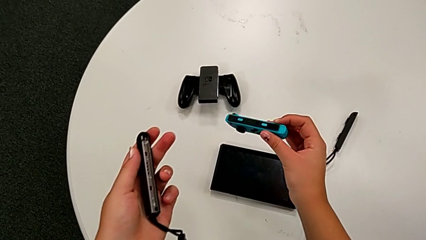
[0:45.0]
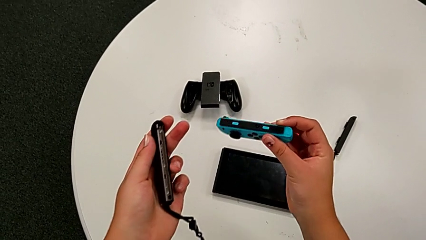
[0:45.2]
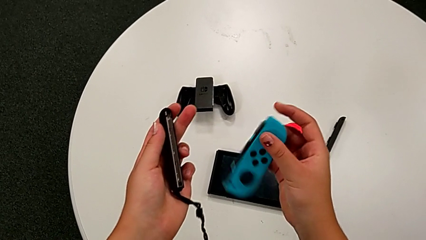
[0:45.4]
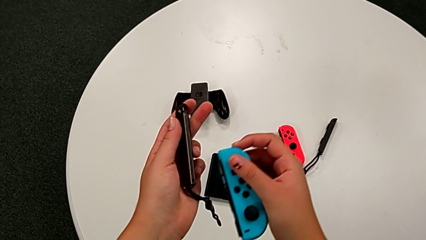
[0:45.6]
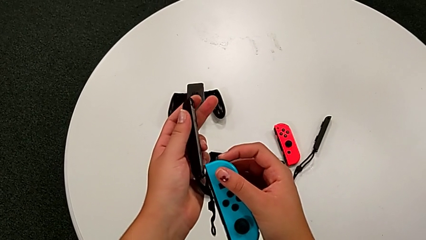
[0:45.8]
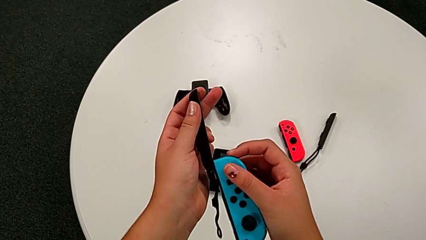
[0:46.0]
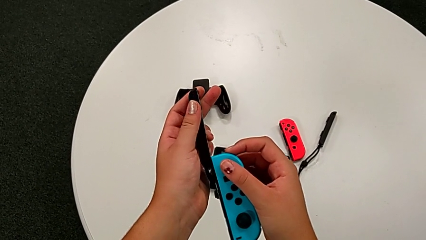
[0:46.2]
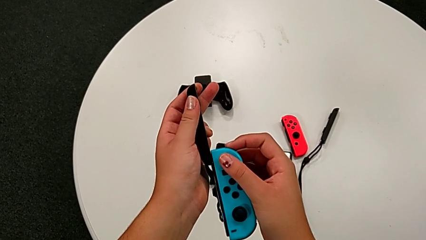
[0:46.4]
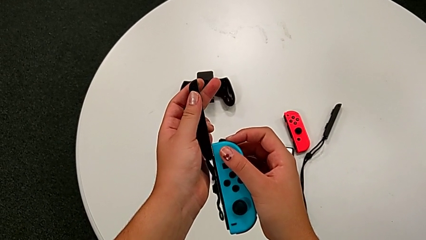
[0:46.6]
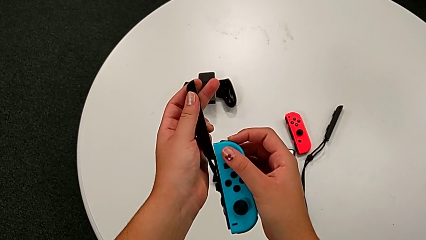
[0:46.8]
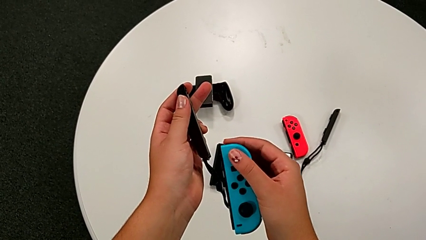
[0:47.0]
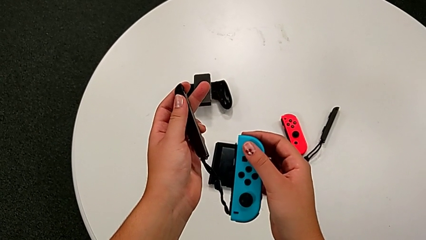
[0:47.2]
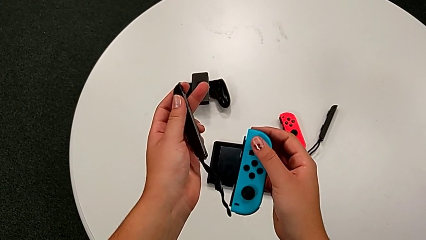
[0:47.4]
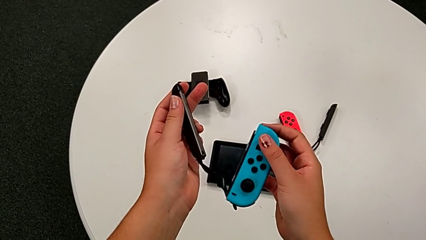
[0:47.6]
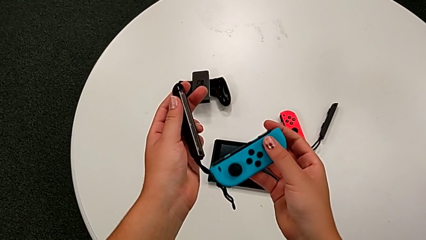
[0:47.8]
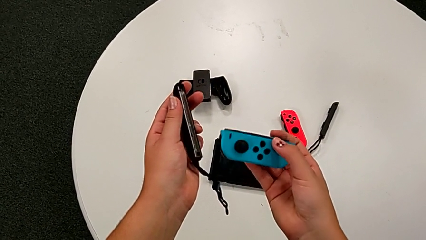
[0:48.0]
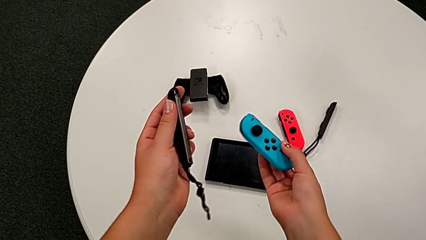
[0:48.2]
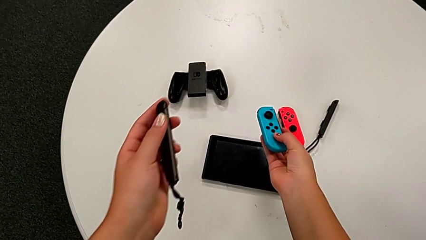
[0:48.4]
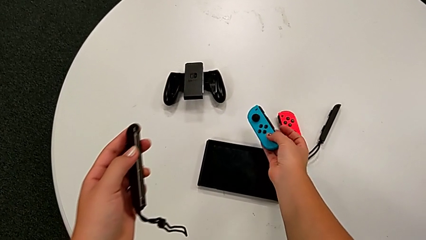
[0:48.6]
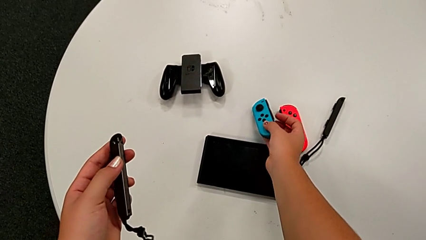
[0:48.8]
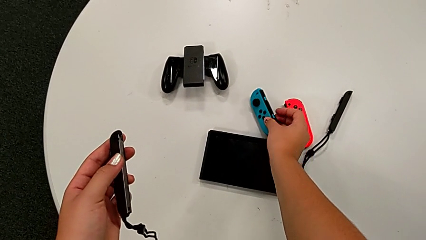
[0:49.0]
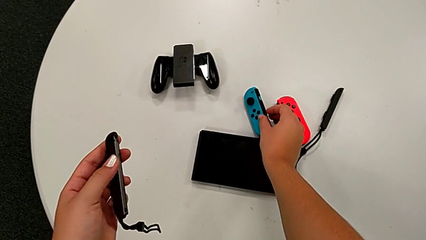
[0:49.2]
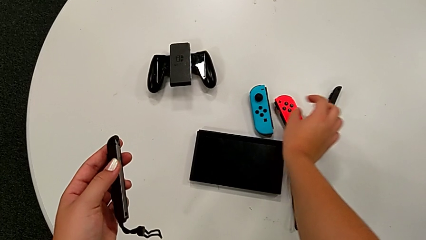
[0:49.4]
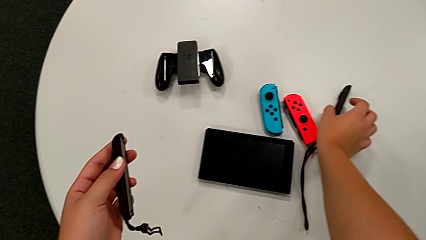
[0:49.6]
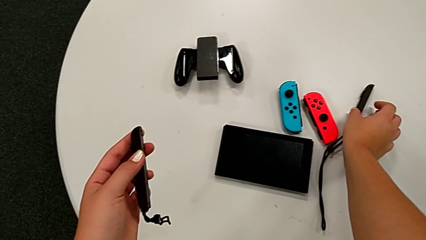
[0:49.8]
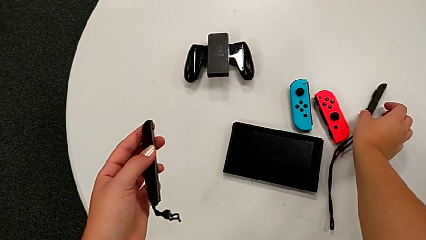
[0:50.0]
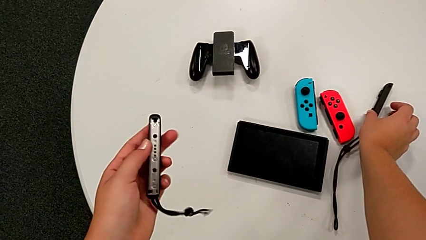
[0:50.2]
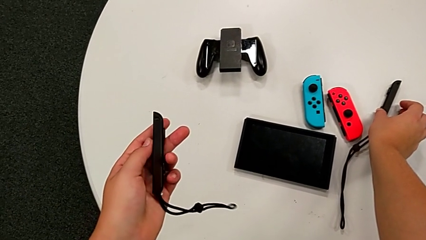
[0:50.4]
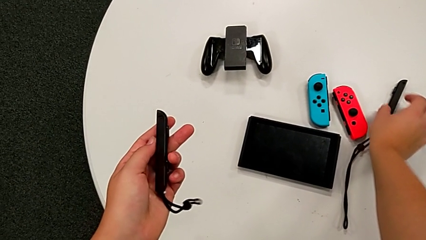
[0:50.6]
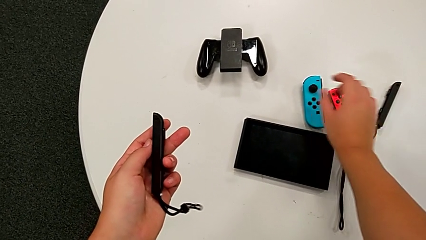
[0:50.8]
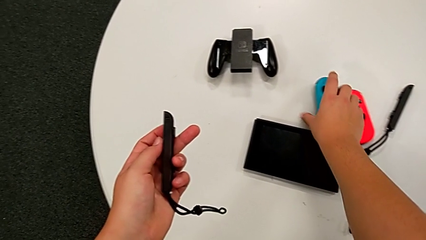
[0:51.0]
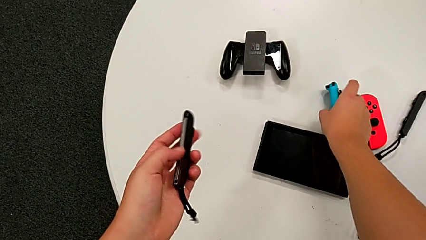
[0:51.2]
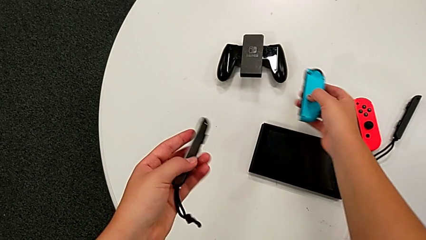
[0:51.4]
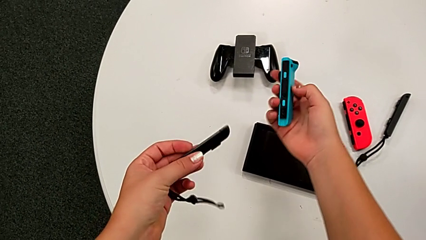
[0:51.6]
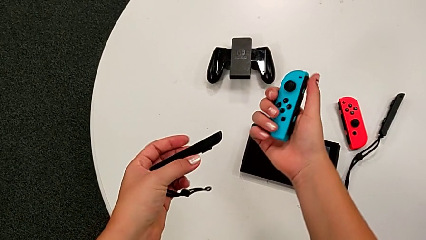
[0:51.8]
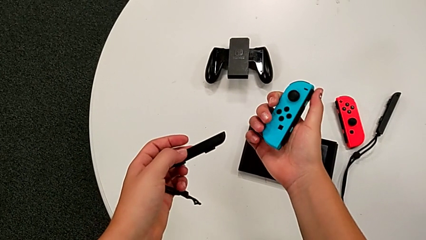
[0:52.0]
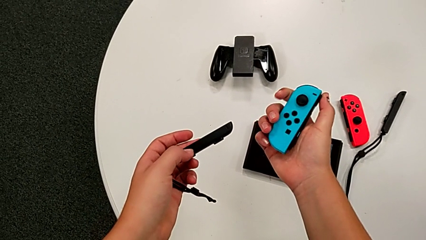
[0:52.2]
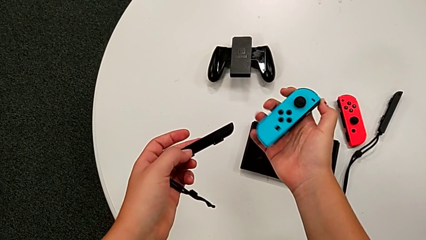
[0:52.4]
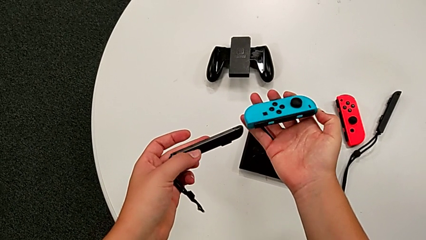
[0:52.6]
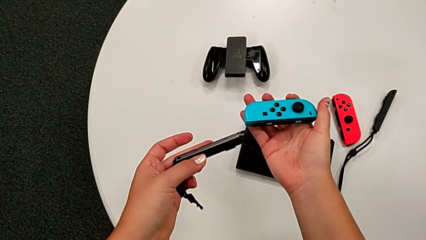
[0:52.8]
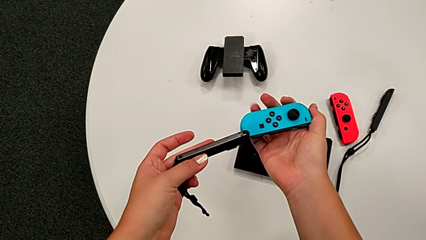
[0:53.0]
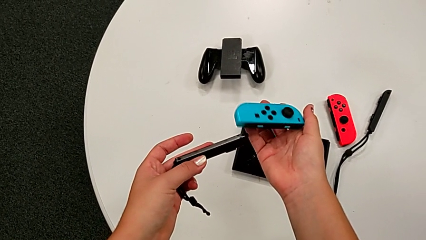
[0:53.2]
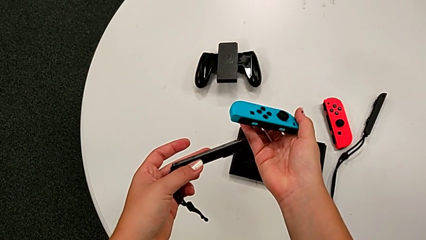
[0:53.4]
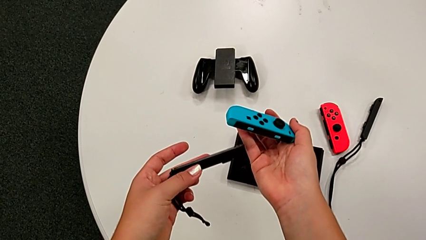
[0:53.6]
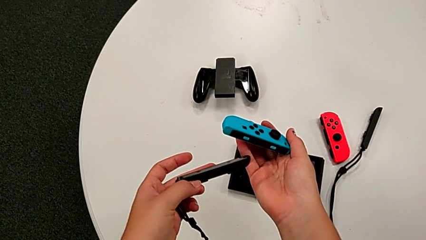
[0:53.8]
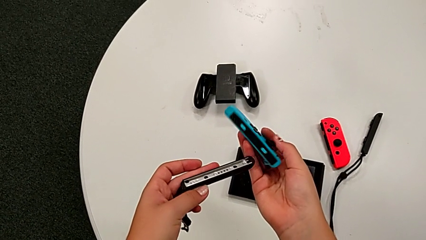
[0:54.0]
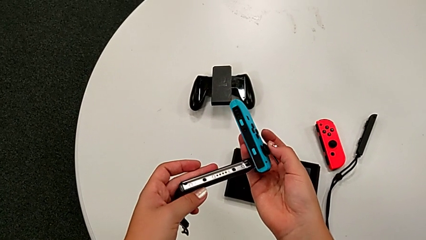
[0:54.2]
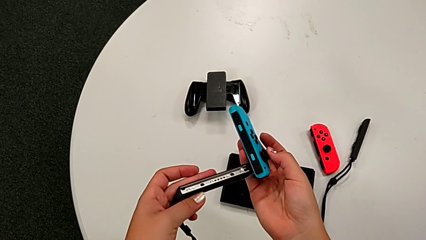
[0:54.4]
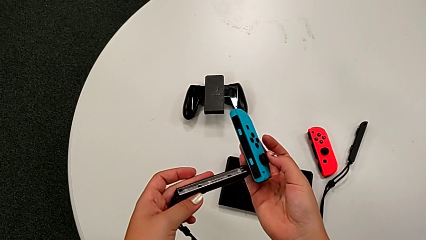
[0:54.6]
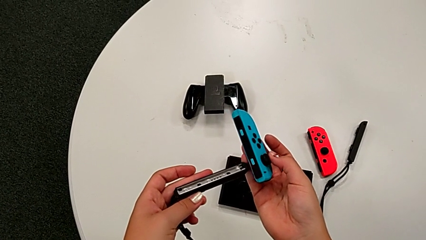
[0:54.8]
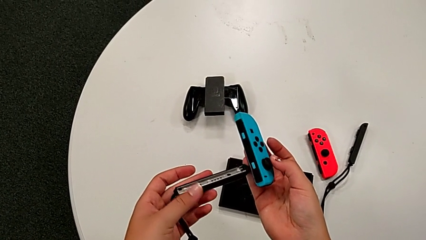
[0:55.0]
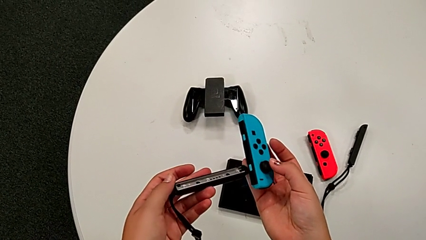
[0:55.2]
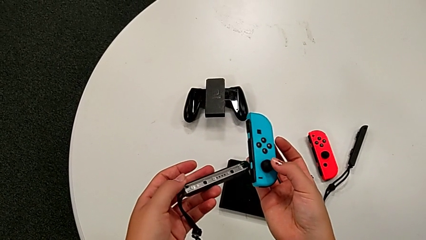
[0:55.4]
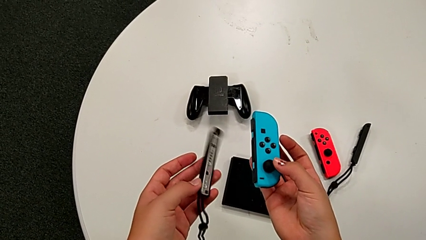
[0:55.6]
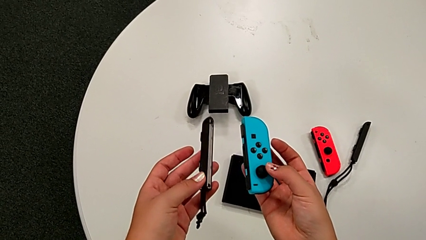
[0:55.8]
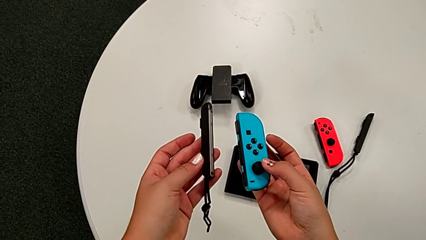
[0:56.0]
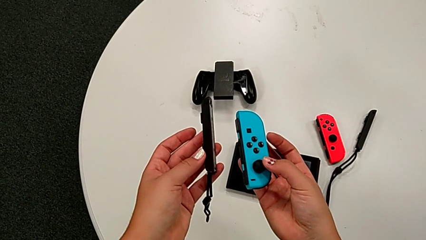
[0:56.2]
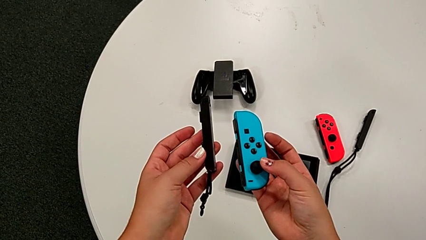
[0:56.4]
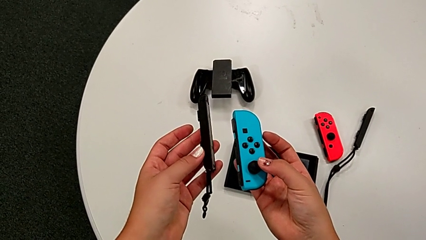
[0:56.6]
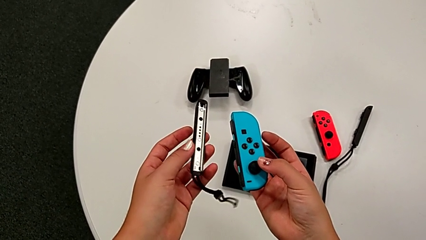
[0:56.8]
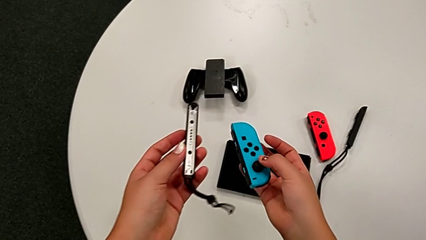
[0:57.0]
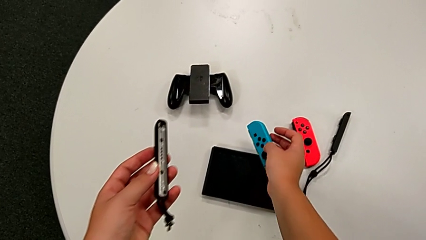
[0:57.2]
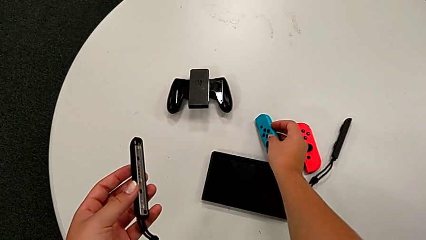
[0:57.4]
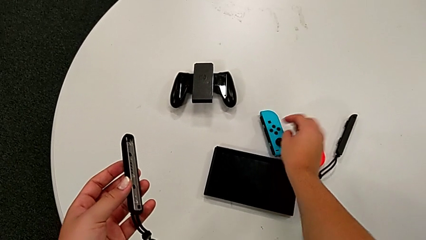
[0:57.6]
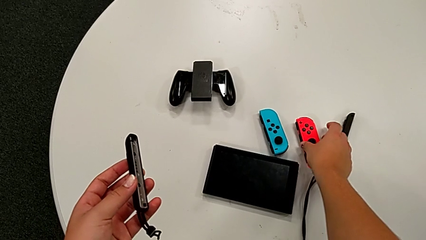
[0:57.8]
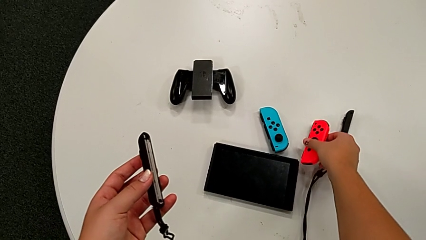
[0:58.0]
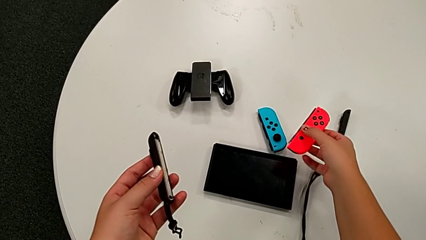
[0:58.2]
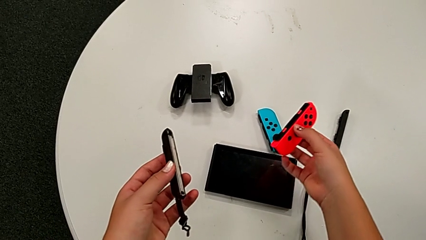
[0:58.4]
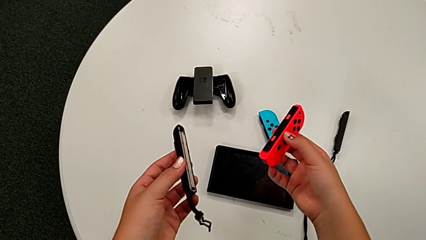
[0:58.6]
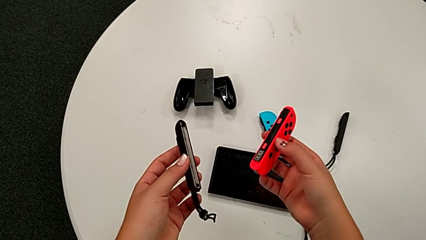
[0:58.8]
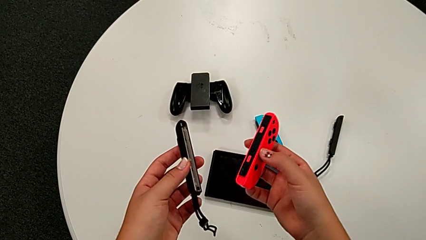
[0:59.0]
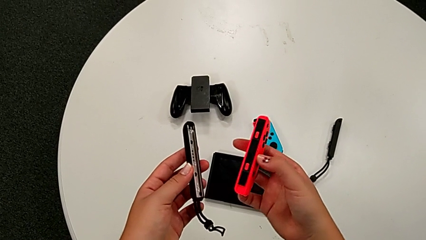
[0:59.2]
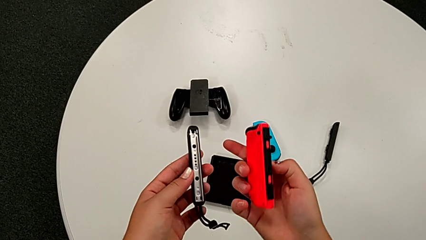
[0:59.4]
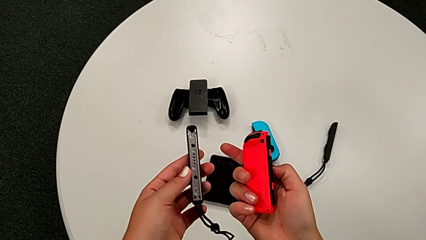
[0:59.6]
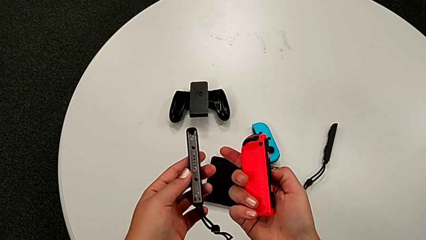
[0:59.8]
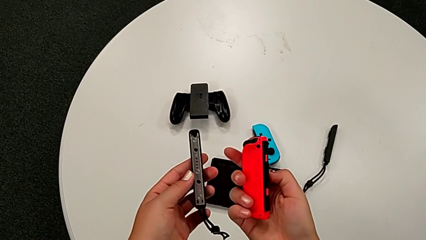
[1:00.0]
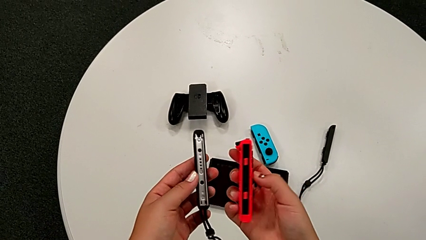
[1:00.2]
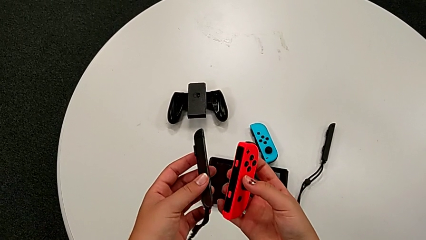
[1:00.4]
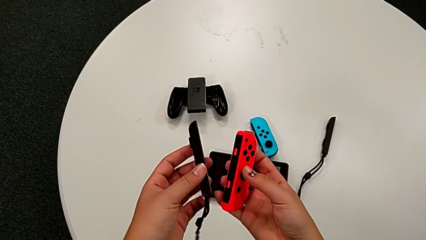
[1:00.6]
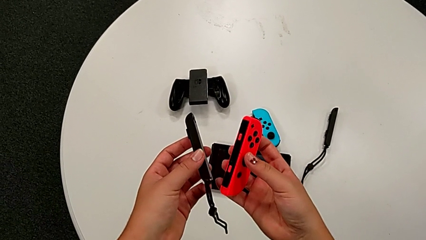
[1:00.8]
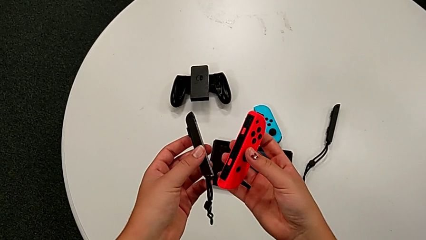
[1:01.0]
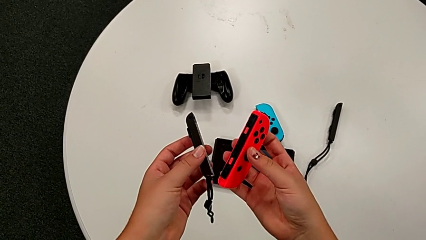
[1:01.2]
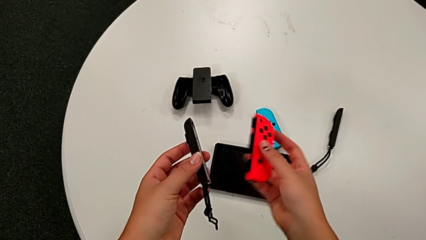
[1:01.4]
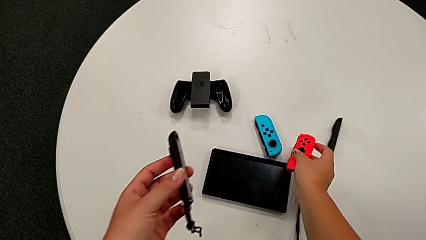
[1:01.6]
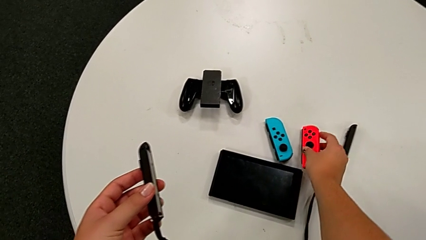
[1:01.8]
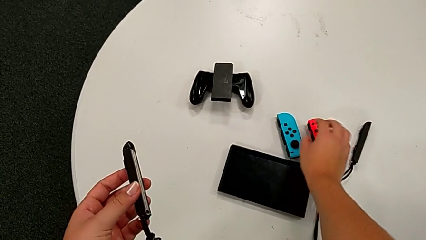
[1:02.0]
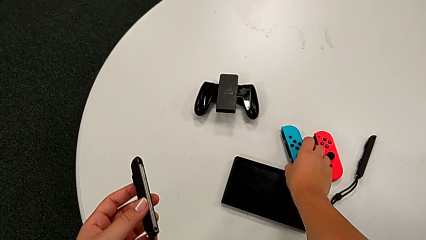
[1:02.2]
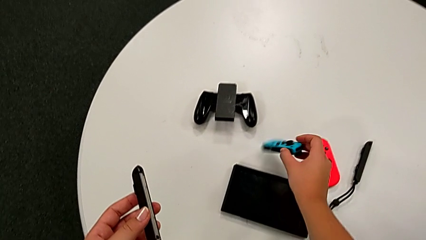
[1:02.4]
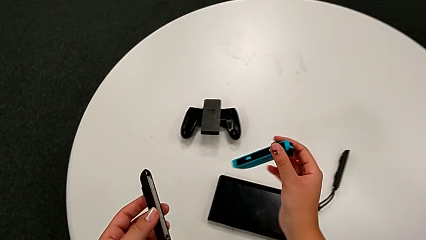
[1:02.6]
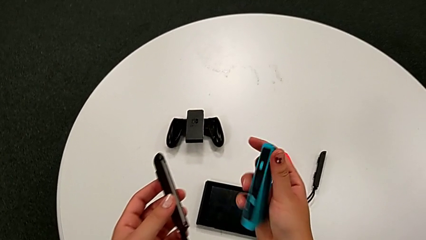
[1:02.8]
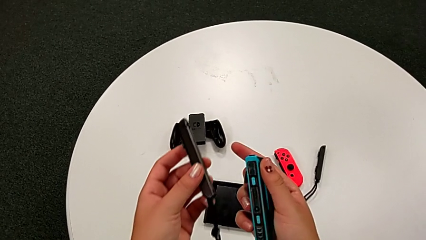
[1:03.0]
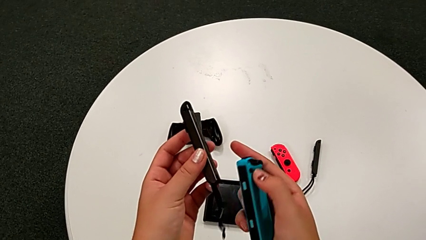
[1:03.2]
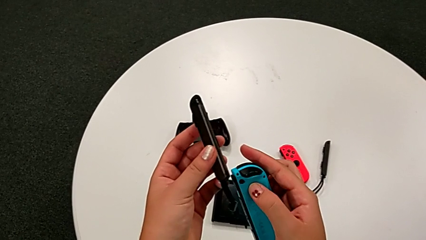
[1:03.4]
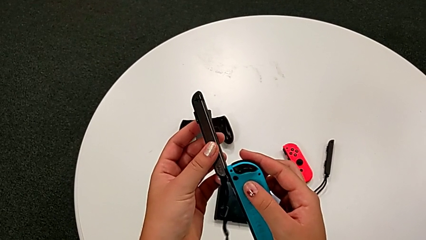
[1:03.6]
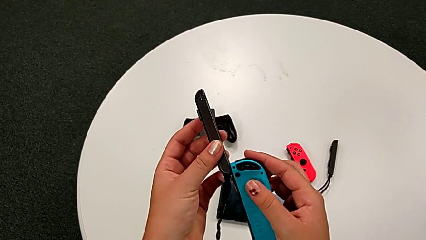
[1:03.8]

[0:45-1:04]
The camera wearer is assembling the Joy-Con straps into Joy-Con controllers. They place the Joy-Con controller, grab it, inspect it, exchange it and inspect it.
